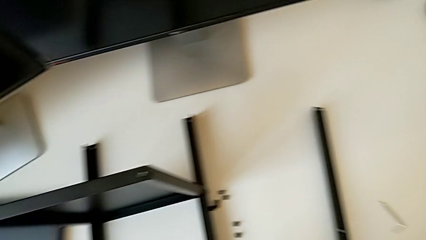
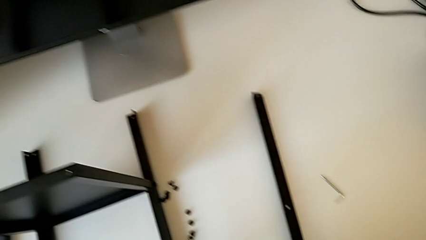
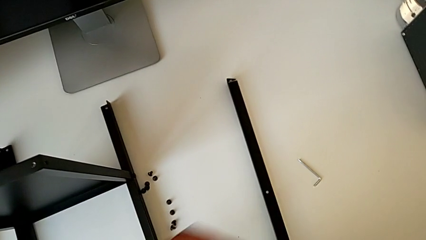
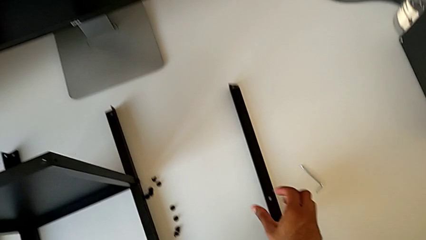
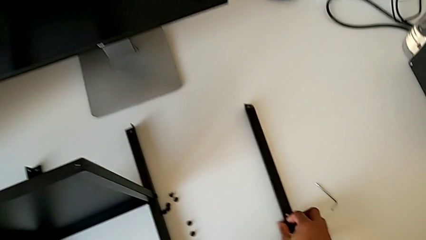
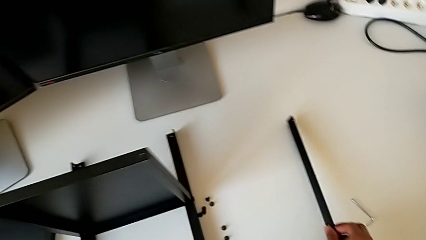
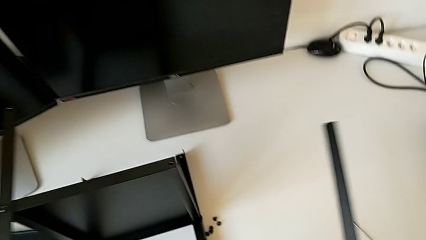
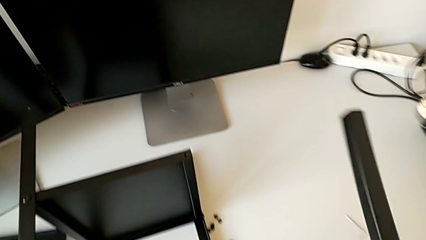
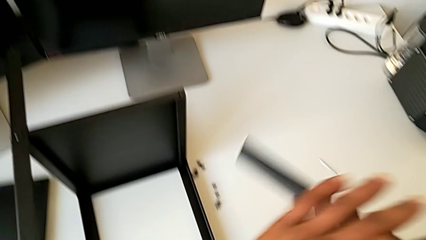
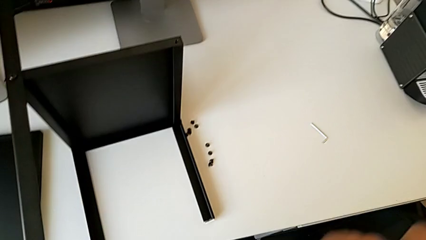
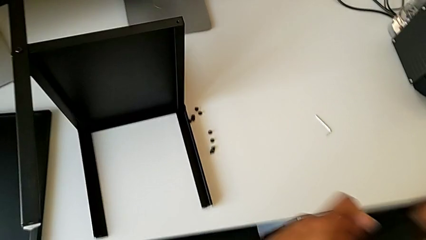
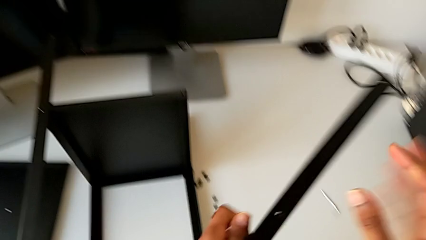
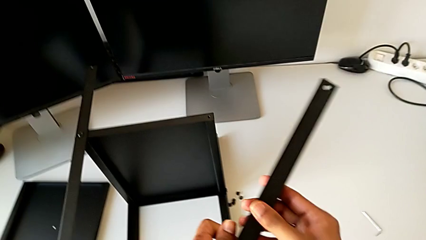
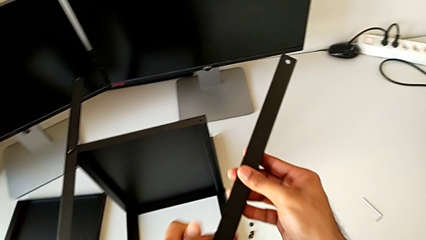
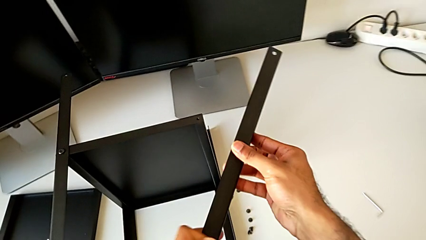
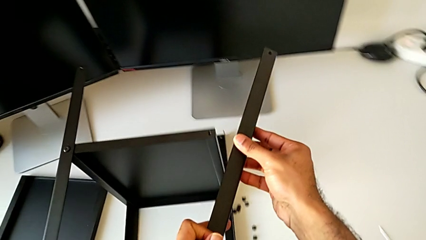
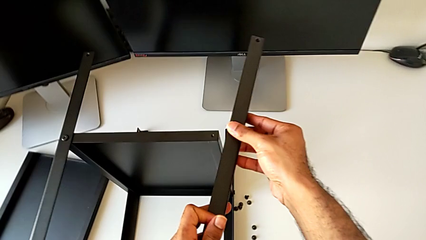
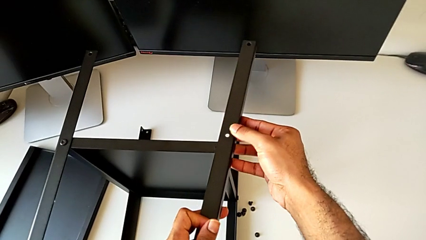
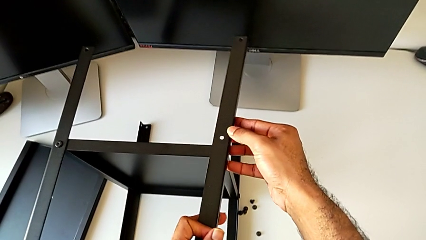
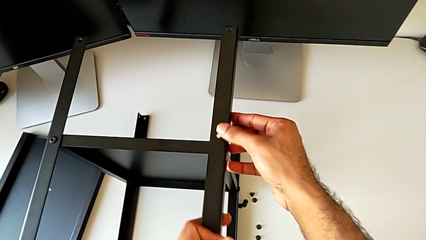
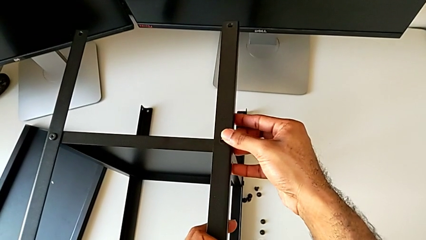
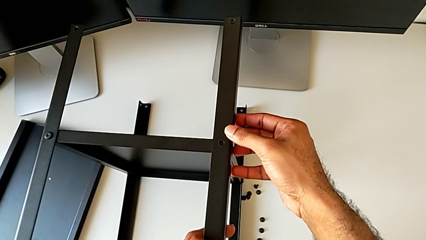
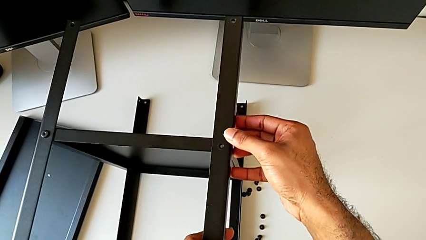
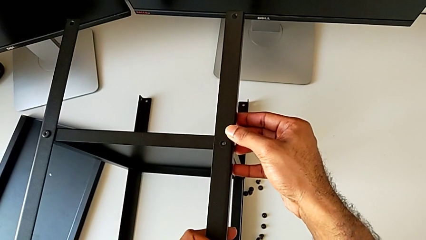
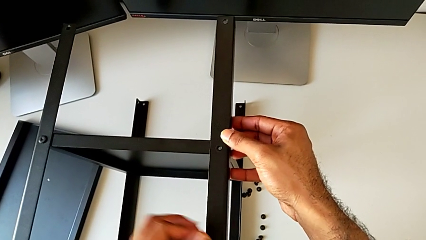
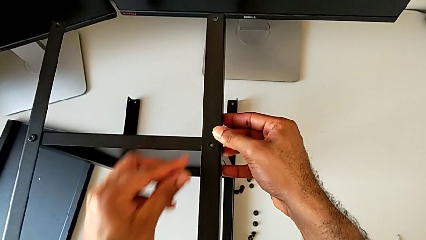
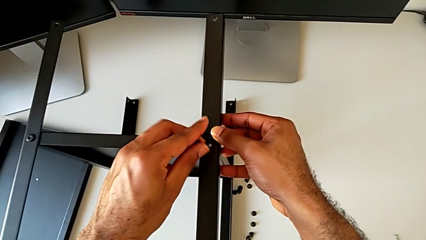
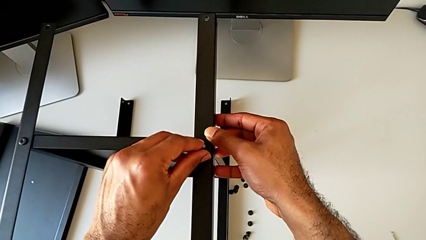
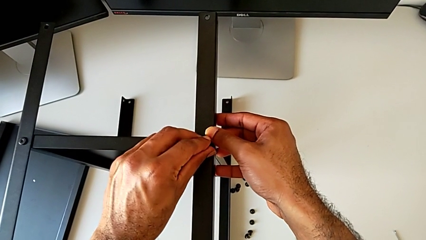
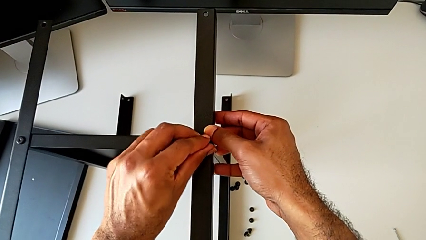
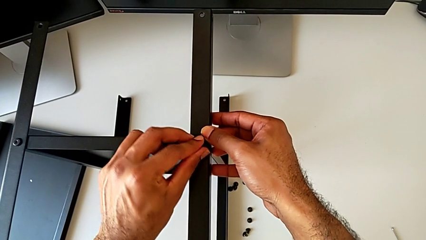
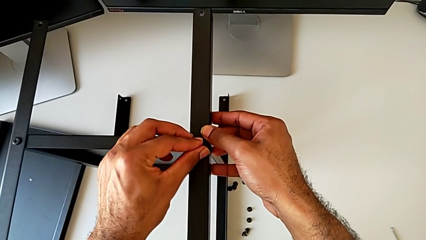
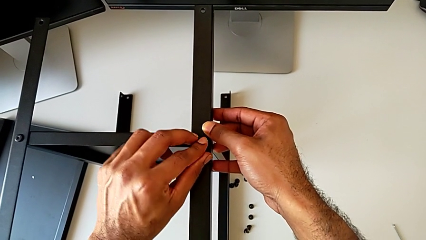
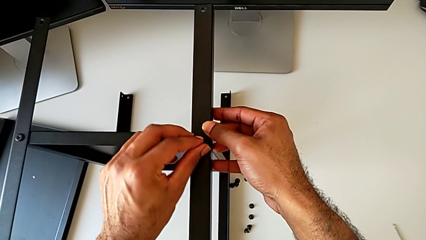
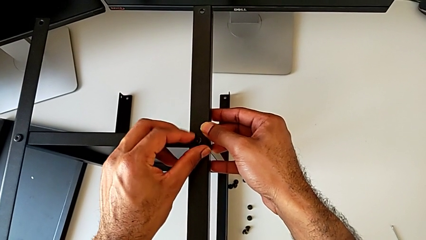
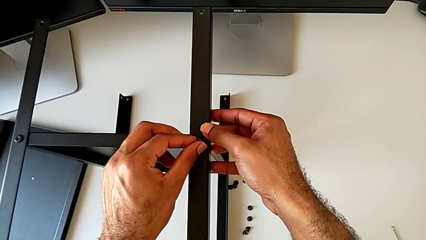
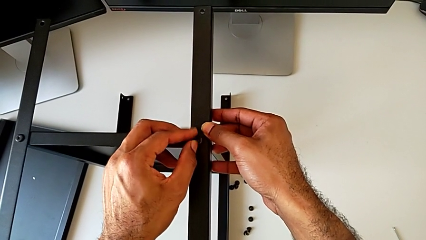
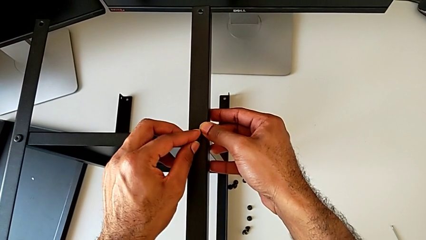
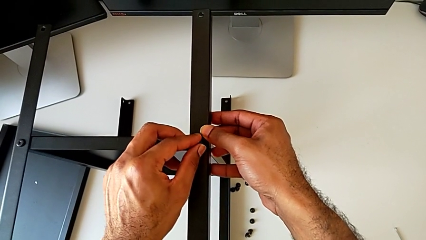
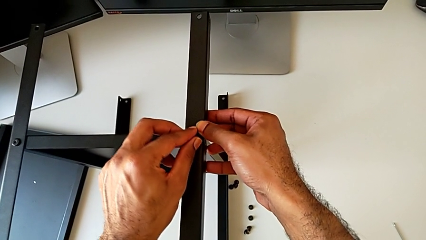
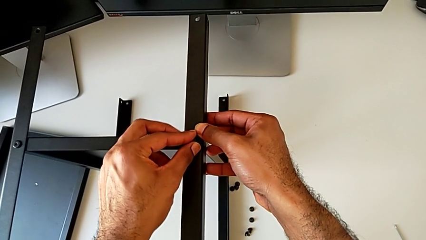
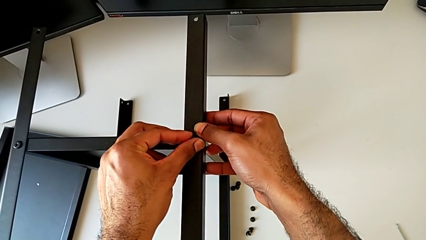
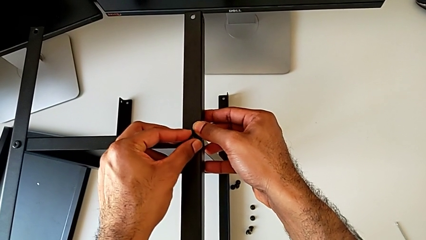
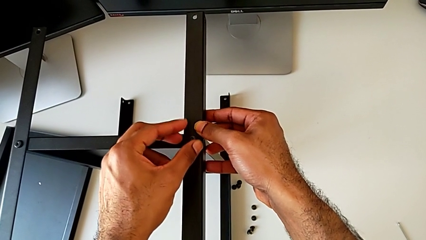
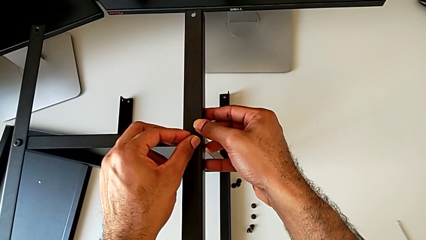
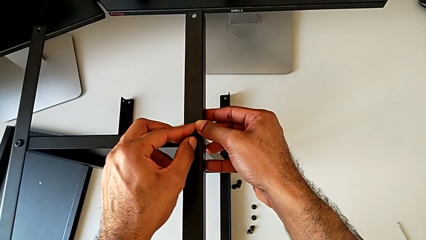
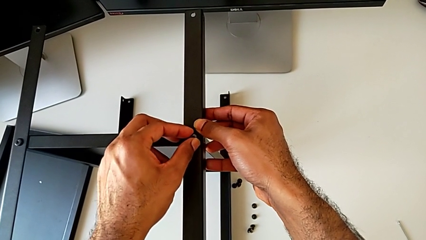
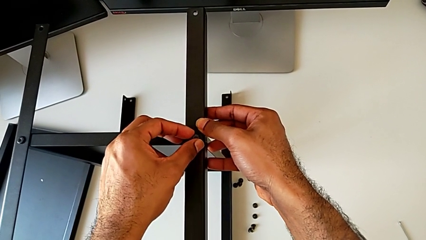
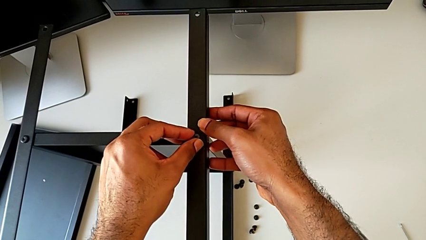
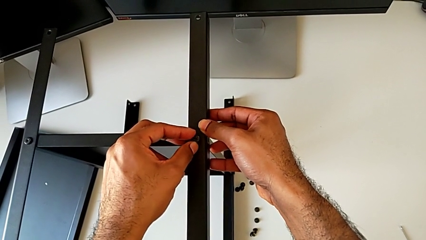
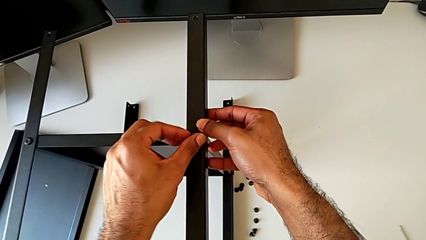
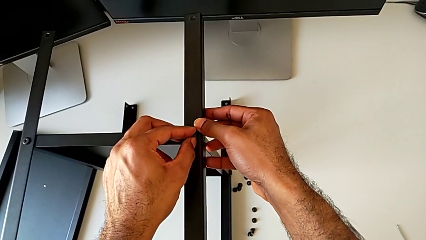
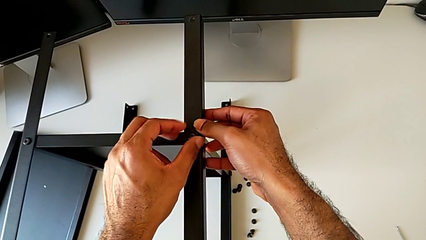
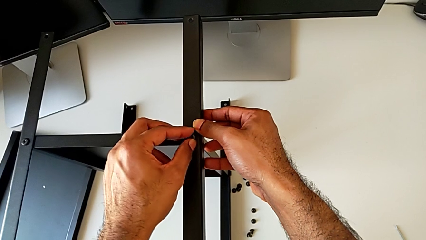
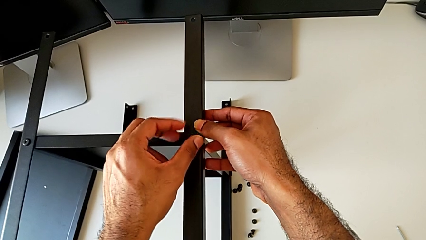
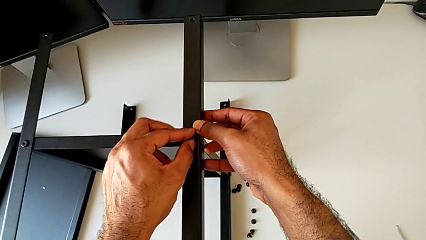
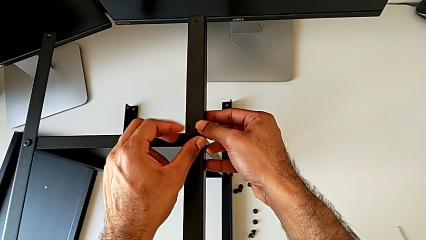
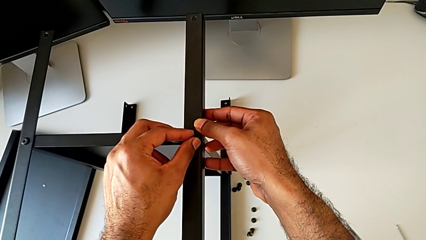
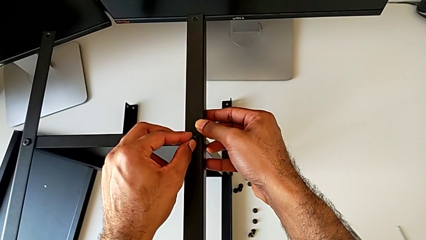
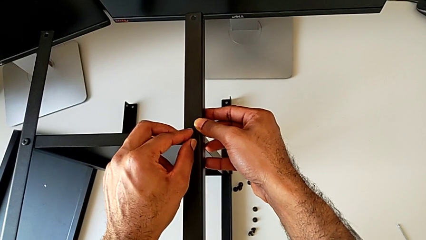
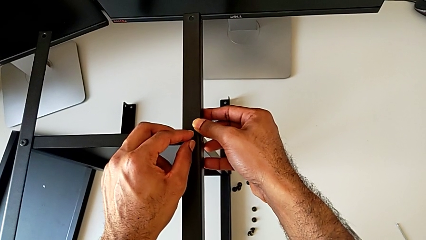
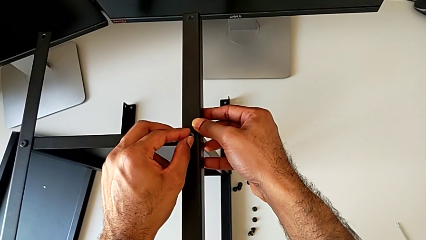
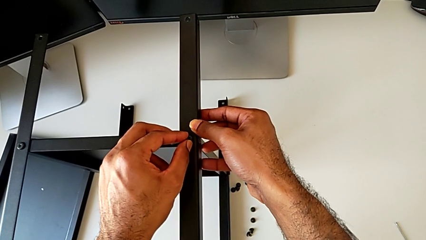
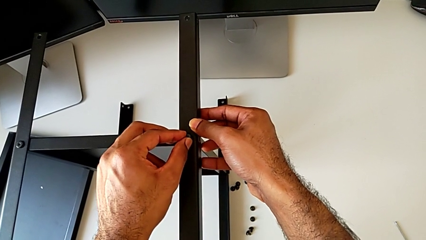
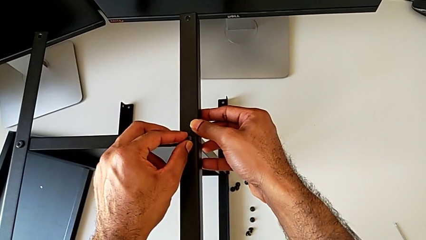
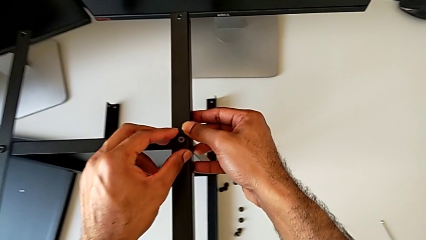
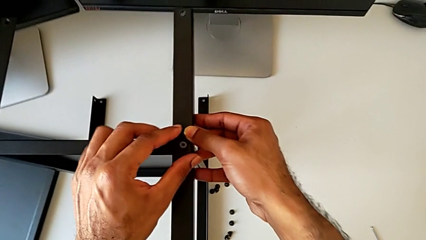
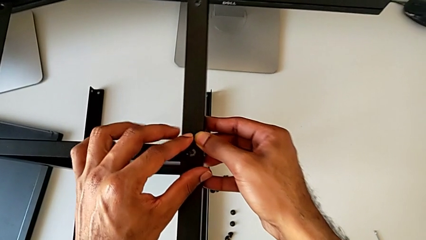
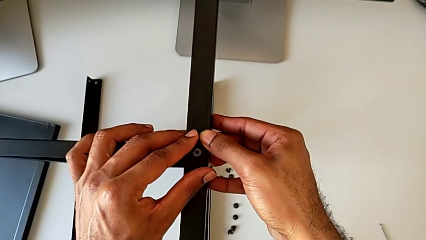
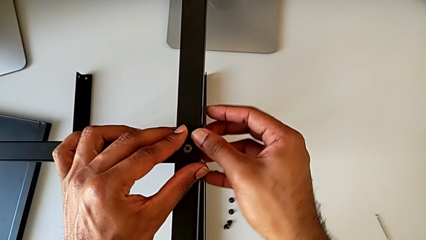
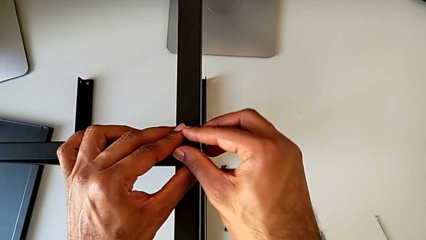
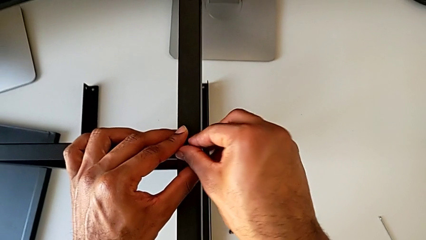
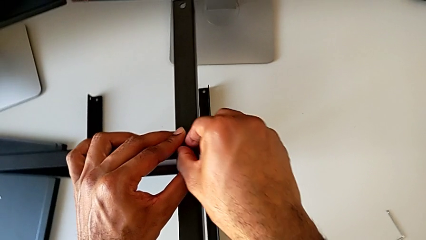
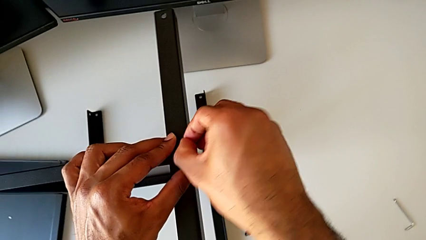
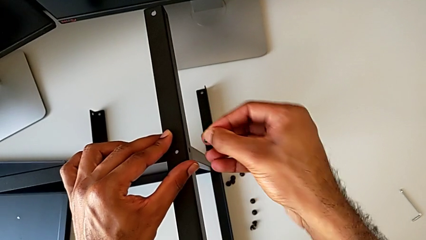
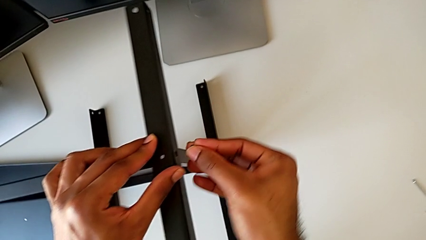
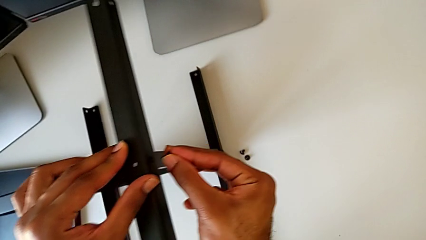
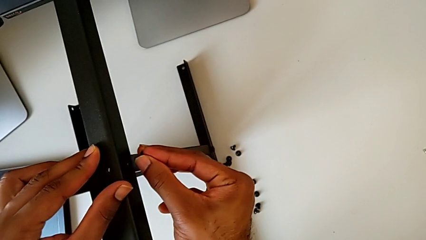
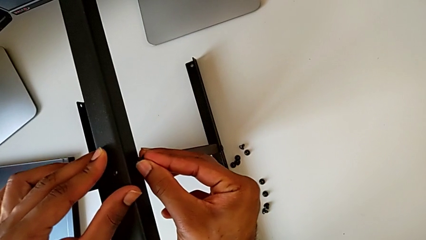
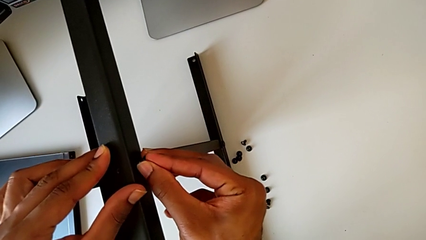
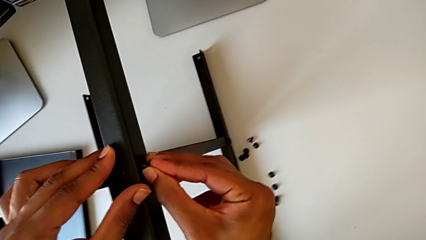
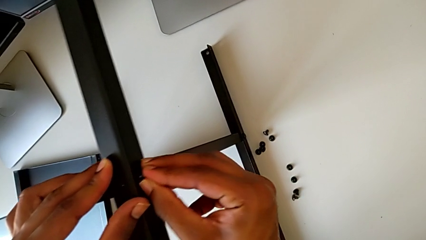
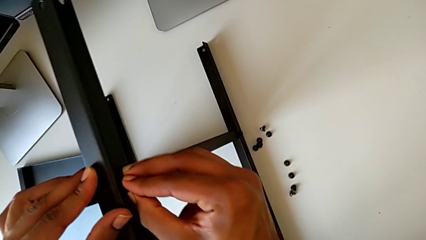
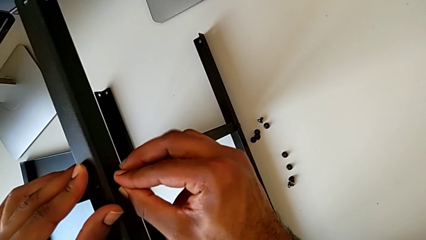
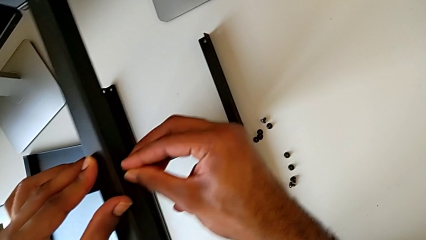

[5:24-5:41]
The camera wearer is screwing the fourth leg to the bottom tray. They lift the leg, rotate it, align it, insert the hex socket head, screw it, withdraw it and insert it.
